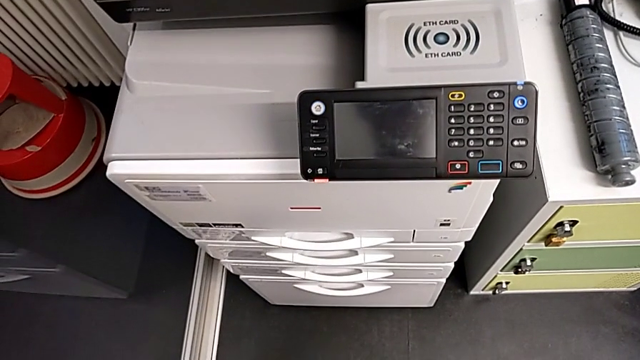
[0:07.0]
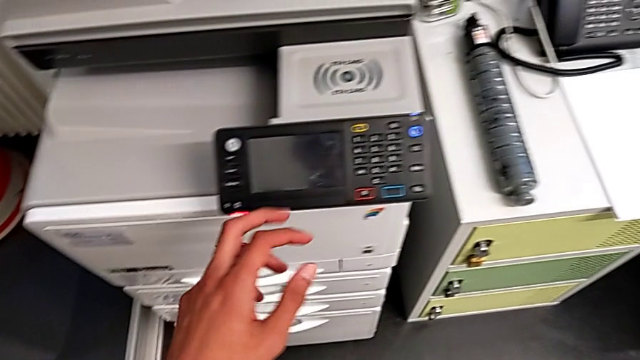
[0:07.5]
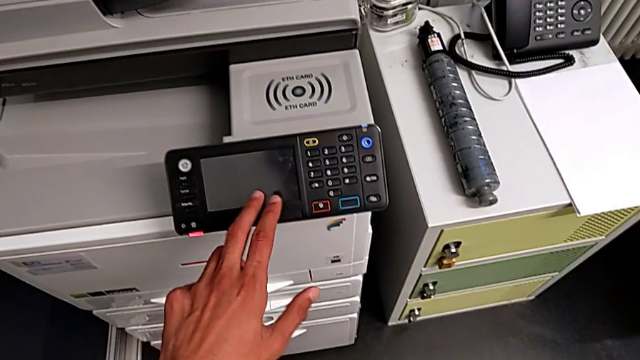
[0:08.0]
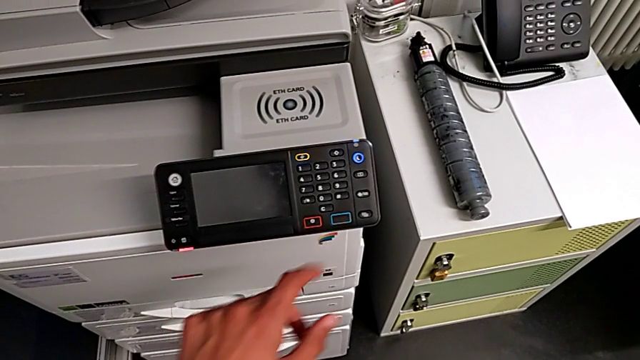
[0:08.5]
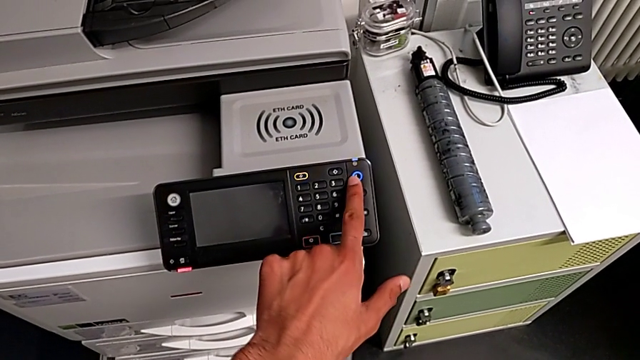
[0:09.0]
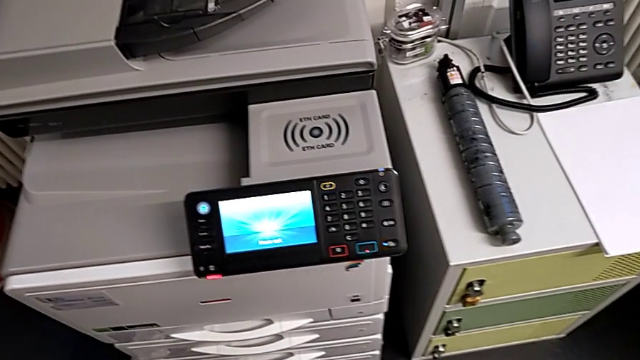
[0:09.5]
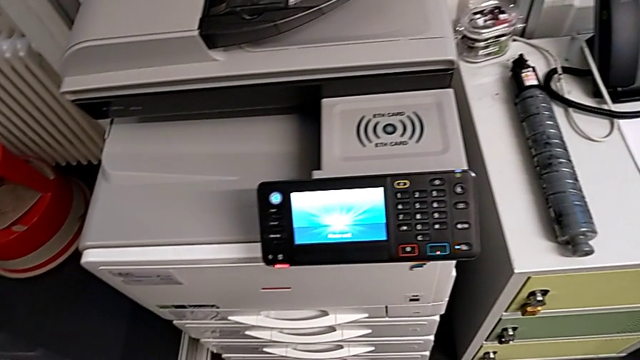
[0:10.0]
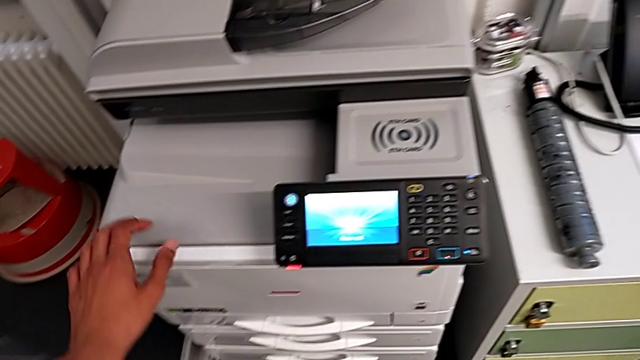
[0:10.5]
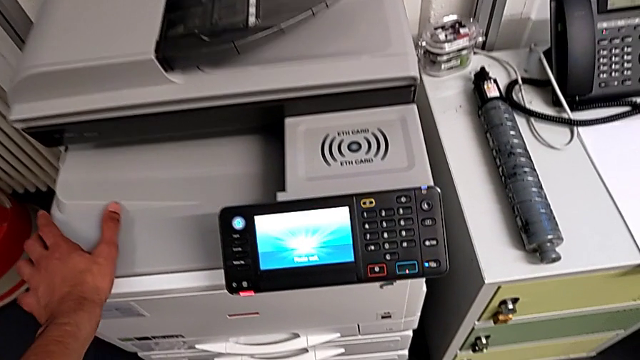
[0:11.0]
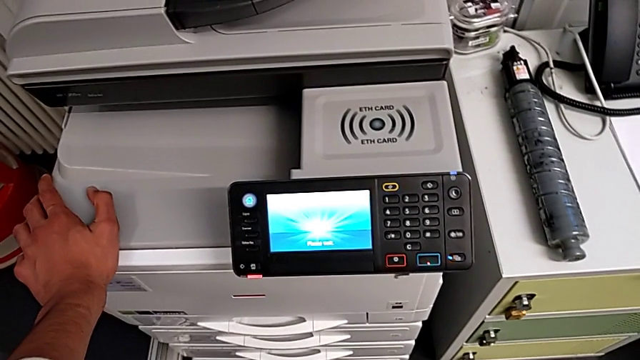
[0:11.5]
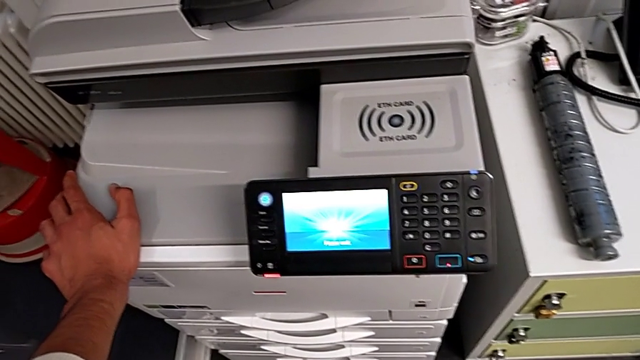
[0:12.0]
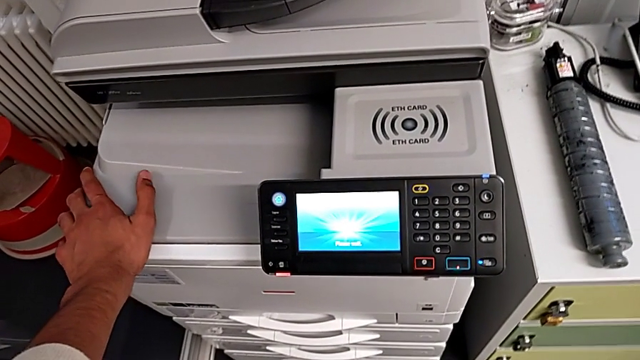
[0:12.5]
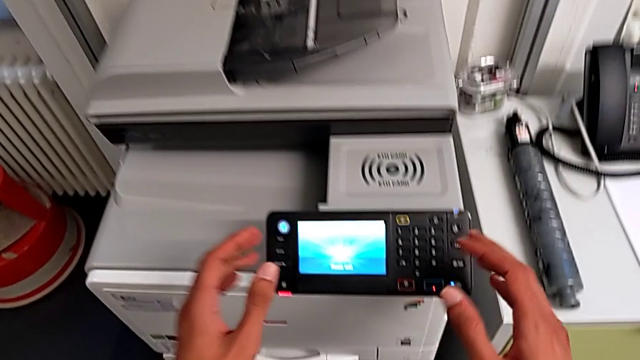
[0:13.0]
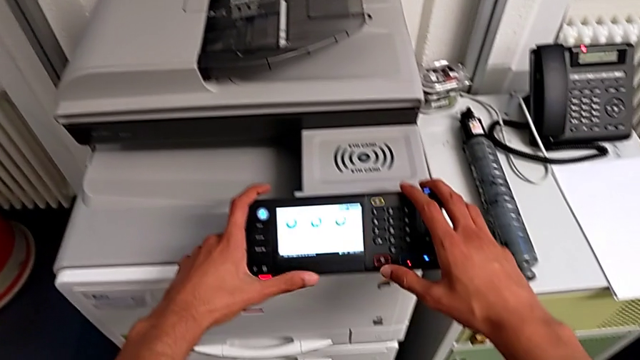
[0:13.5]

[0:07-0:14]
The camera wearer turns on the printer. They tap the touch screen, press the blue button, approach the printer, hold it, approach the touch screen and touch it.

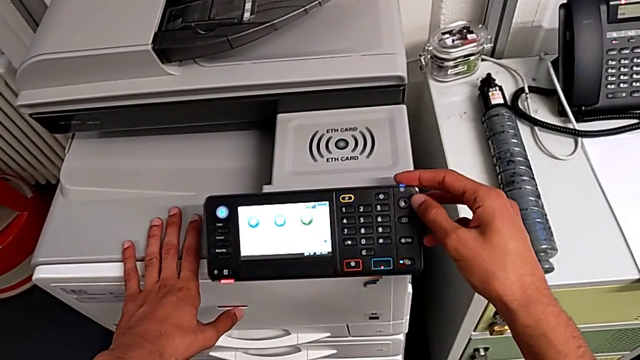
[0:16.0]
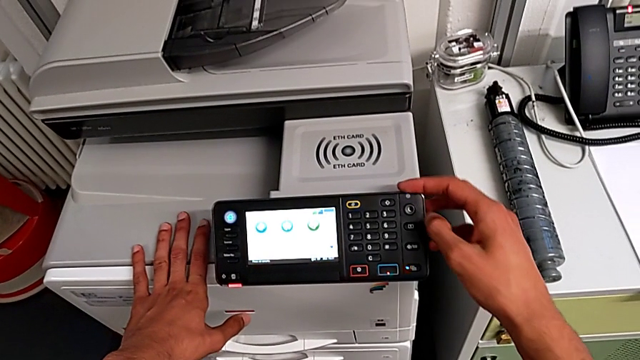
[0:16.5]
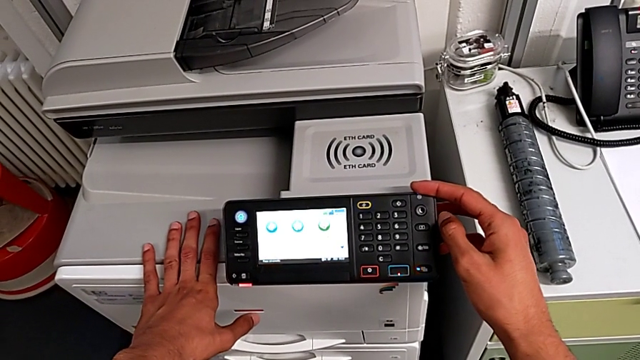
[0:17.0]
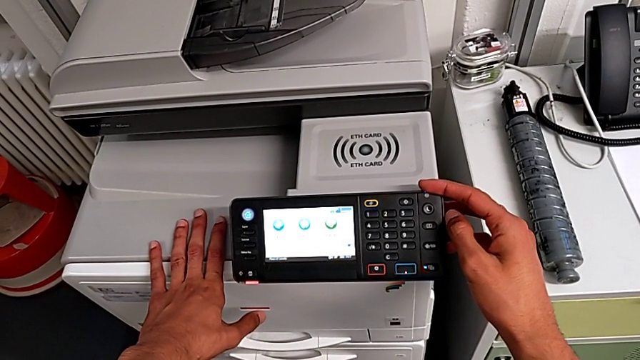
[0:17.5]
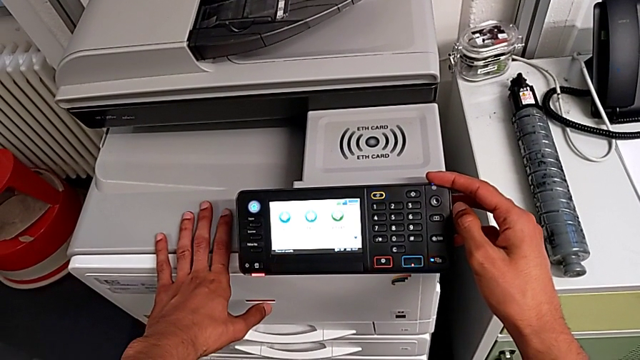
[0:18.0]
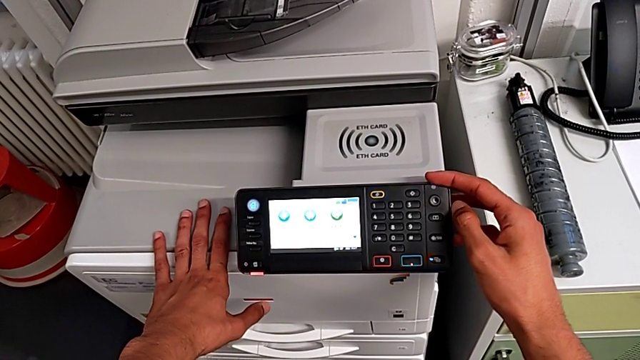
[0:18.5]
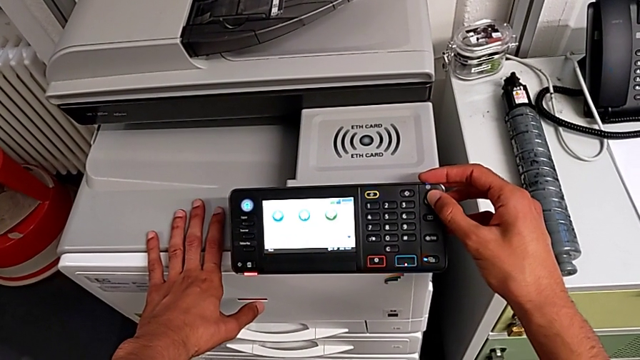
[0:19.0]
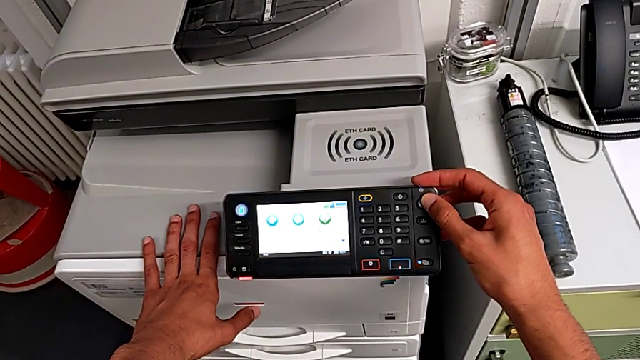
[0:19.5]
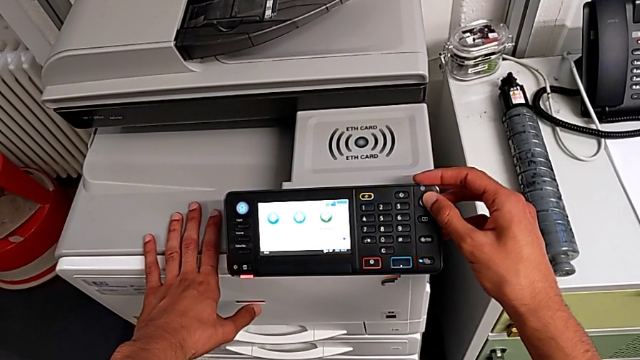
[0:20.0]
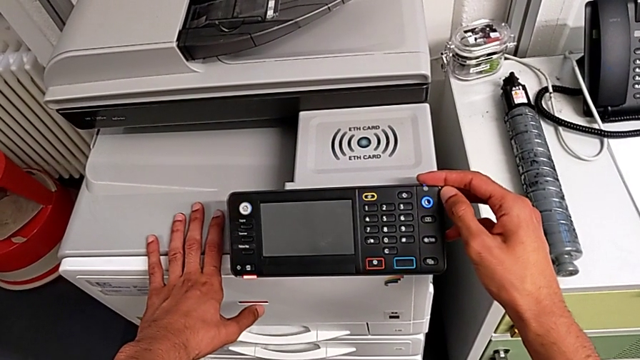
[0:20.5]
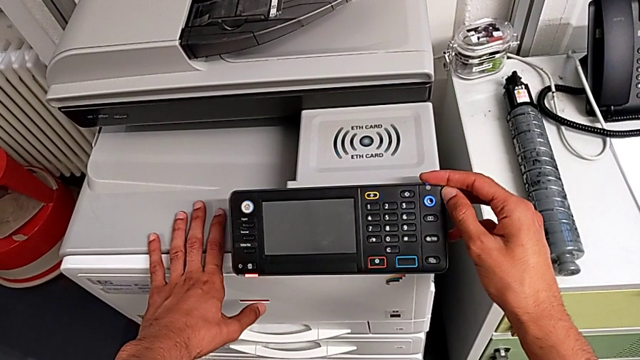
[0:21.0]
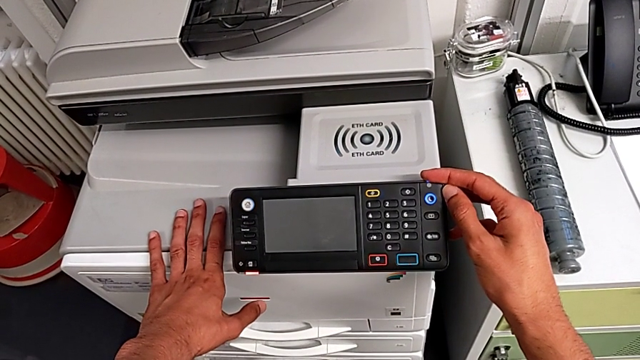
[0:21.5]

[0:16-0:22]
The camera wearer turns off the printer. They wrongly press the button, press it and hold the purple button.

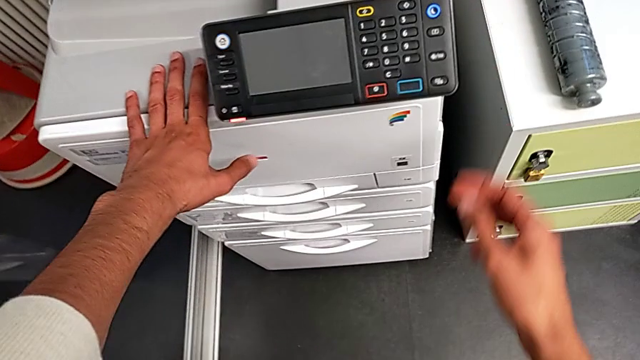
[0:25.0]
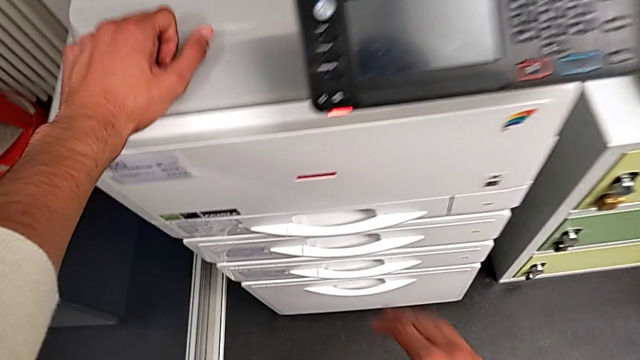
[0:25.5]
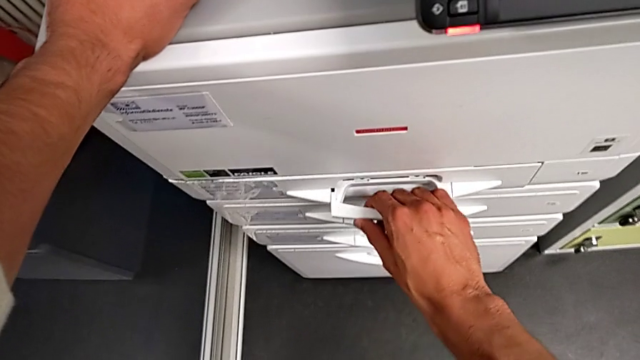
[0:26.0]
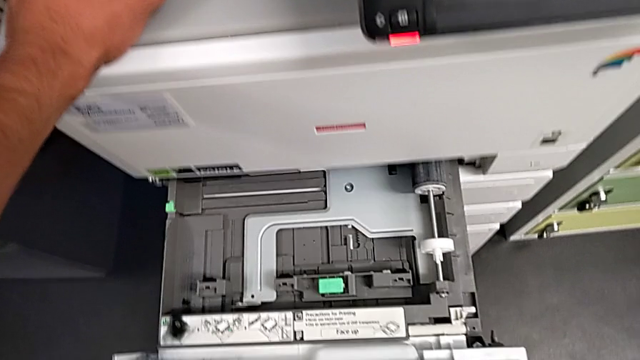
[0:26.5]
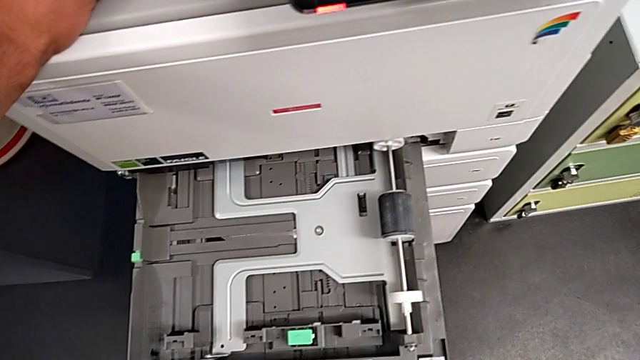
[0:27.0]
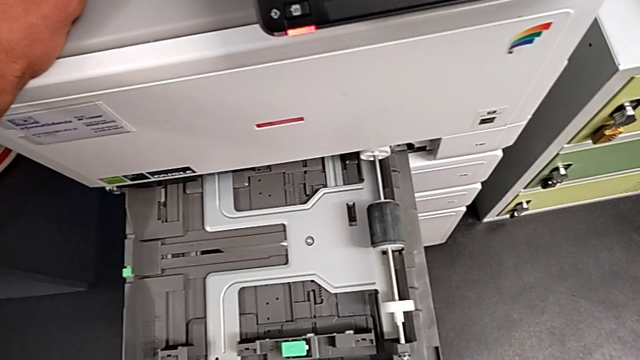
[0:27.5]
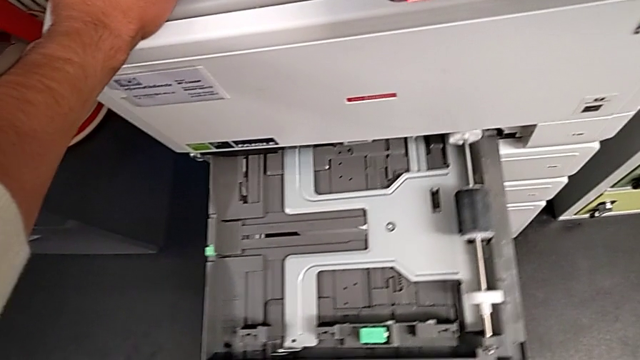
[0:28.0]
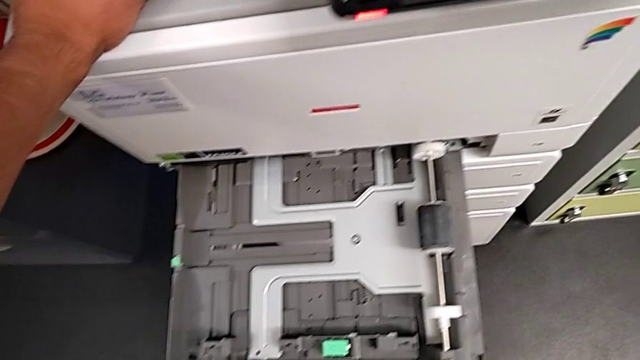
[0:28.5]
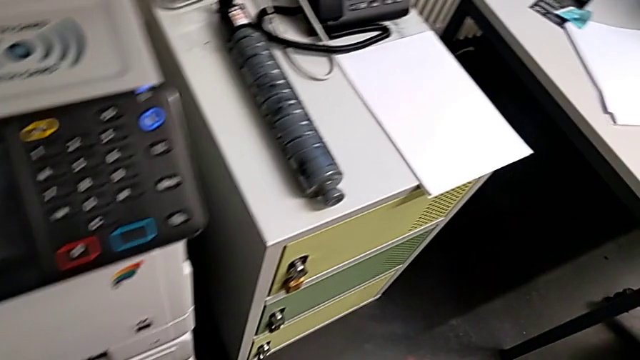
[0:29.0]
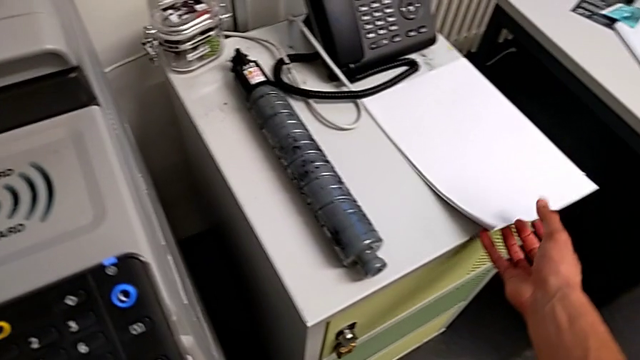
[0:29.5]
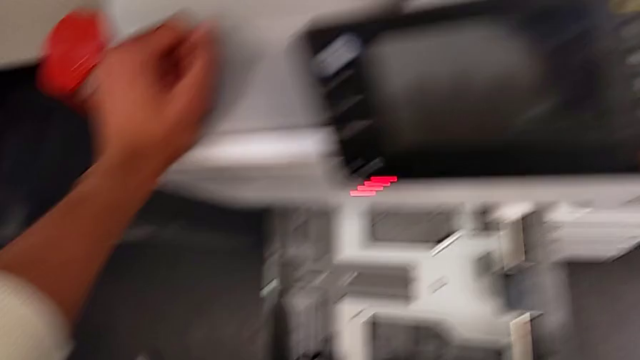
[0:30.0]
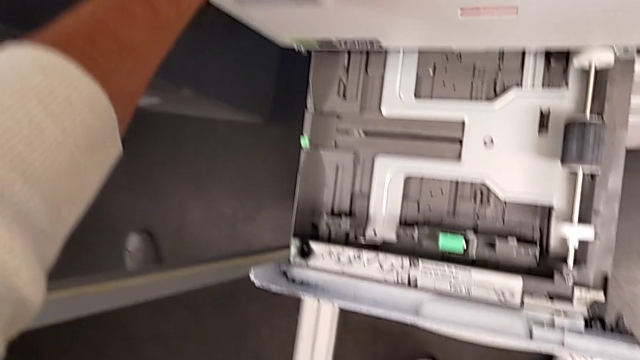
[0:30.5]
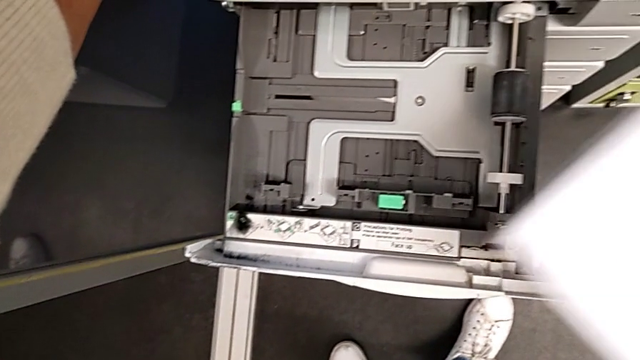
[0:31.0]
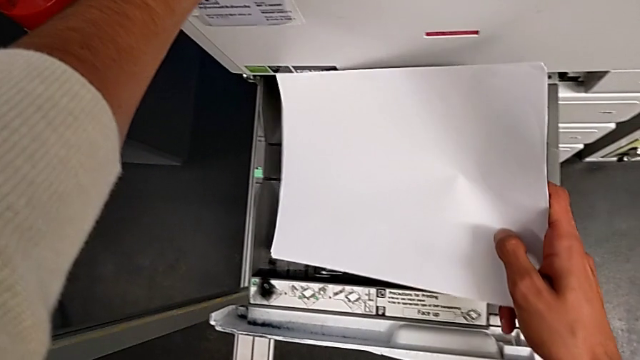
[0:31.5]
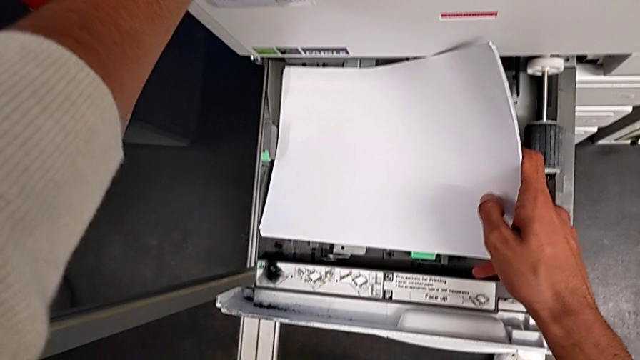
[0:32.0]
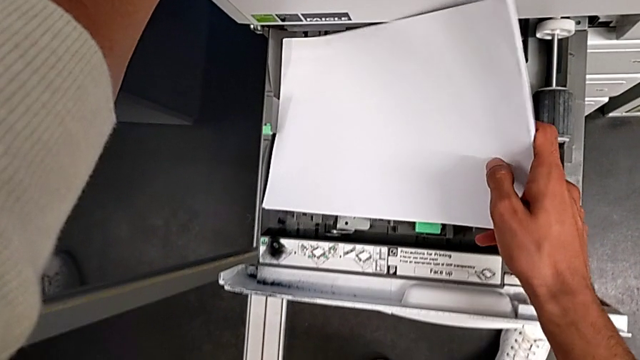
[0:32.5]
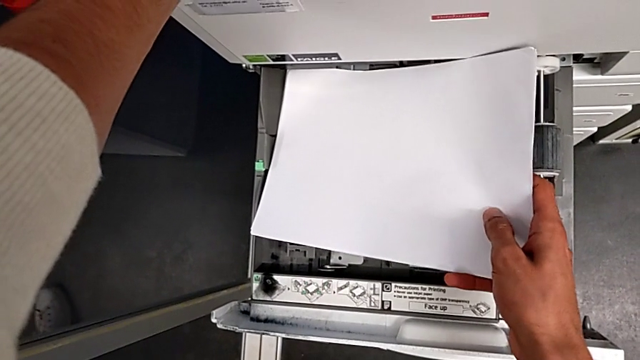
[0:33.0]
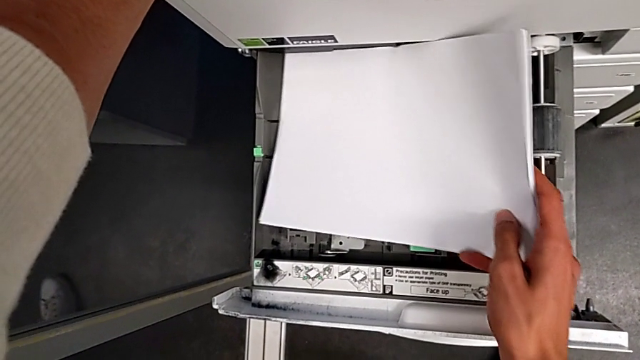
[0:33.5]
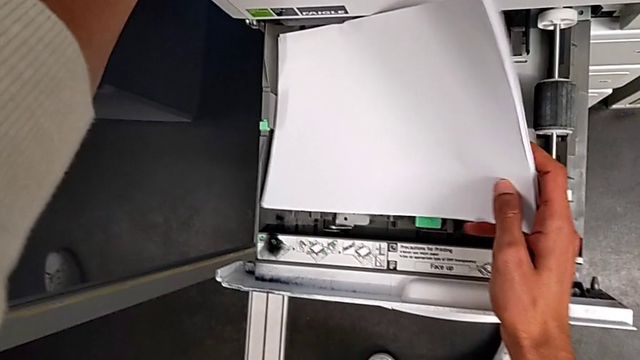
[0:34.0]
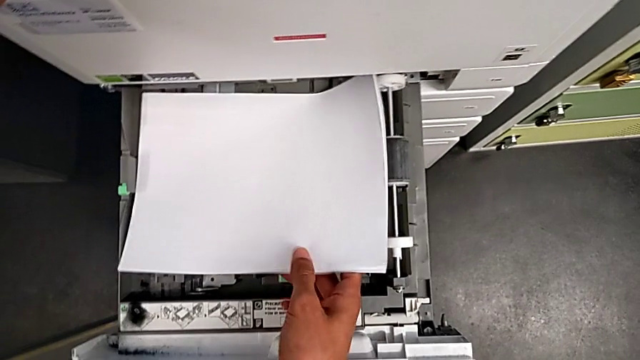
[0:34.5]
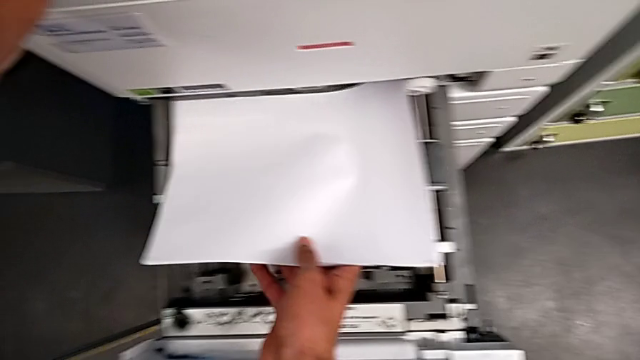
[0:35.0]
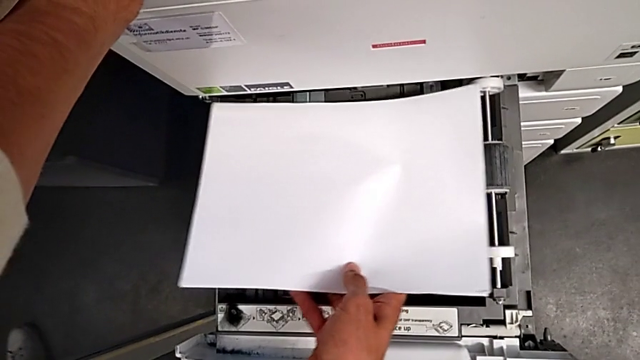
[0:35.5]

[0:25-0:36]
The camera wearer is loading a paper stack into the printer. They grab the first paper tray, open it, hold the paper tray, grab the paper stack and begin to align it.
